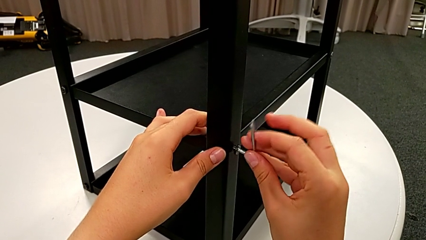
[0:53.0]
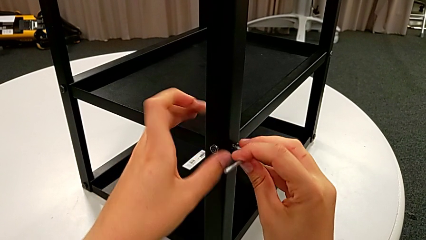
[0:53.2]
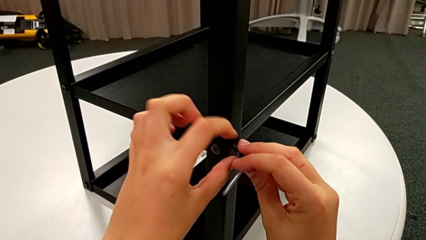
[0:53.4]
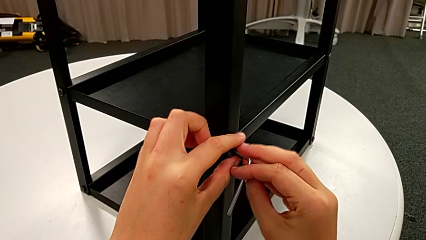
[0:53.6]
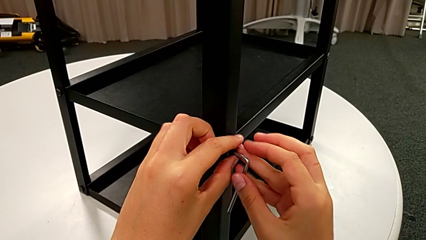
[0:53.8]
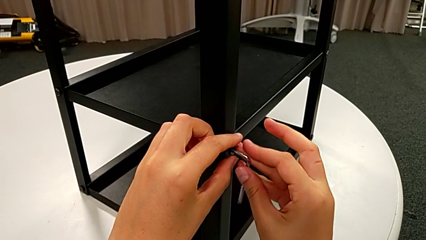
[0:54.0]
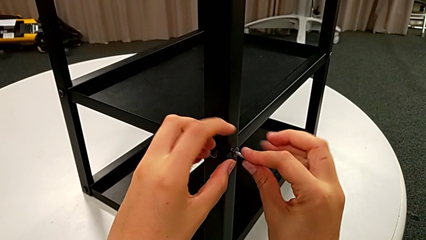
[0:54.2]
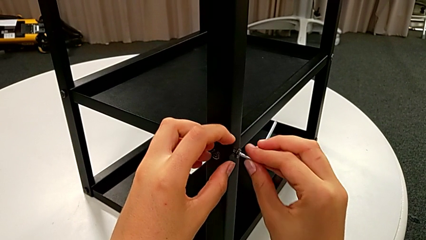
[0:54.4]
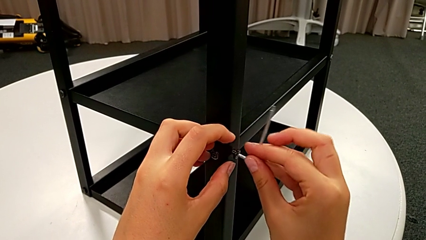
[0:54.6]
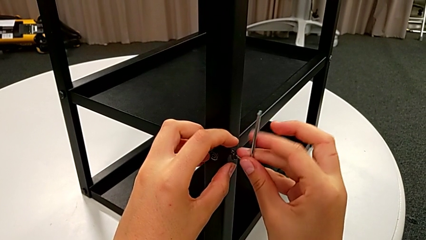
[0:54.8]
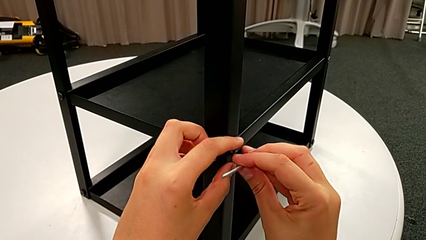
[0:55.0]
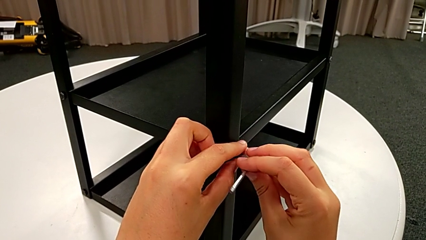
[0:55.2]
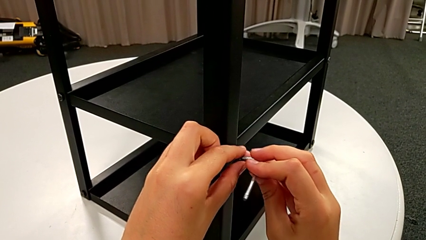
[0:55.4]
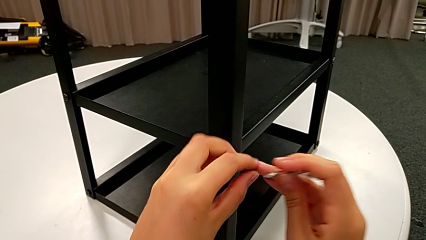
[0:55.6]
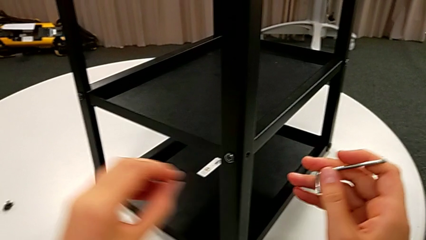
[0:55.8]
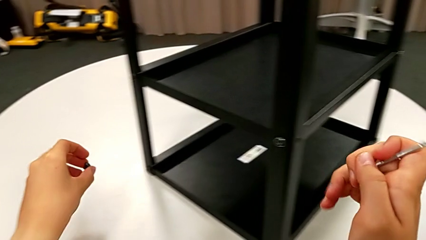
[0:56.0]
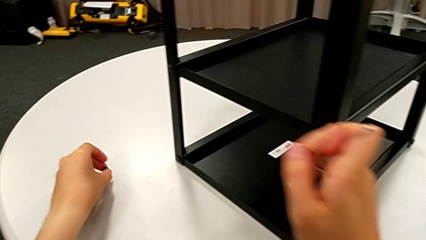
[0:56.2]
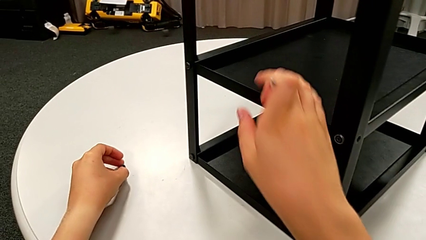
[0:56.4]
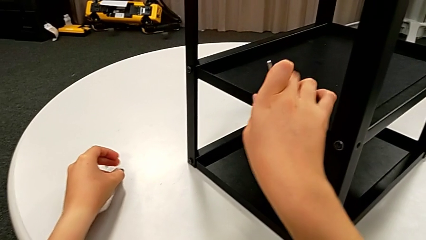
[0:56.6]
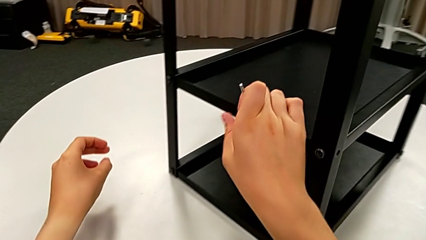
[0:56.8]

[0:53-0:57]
The camera wearer is unscrewing the opposite bottom hex socket head. They withdraw the hex socket head, place it with the left hand and hold the Allen wrench with the right hand.

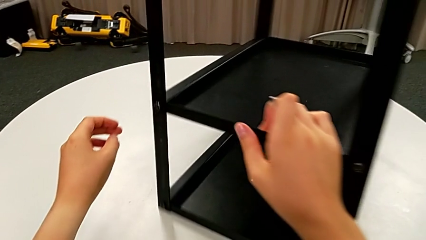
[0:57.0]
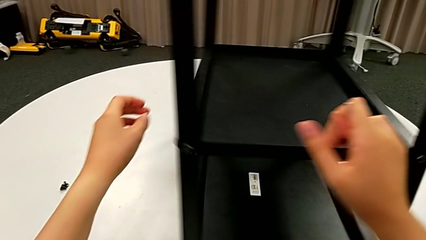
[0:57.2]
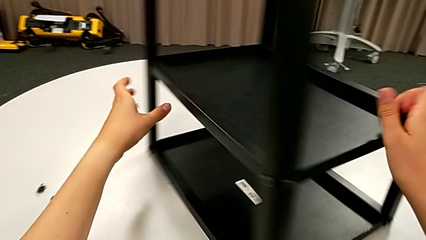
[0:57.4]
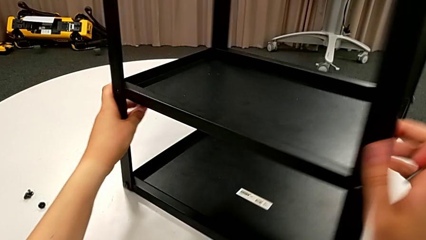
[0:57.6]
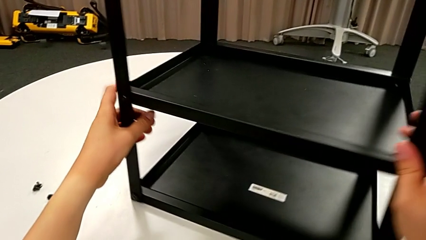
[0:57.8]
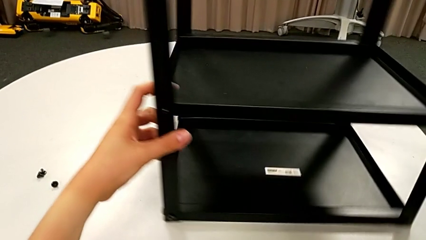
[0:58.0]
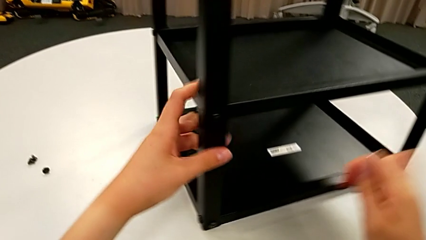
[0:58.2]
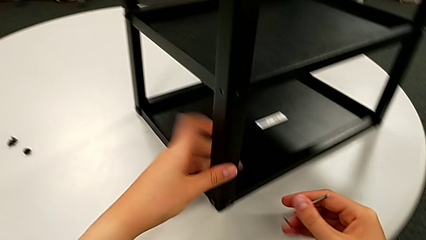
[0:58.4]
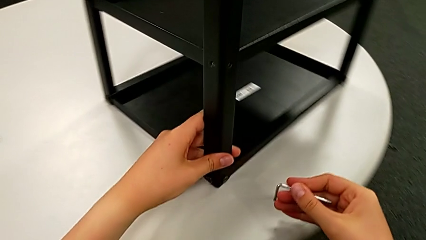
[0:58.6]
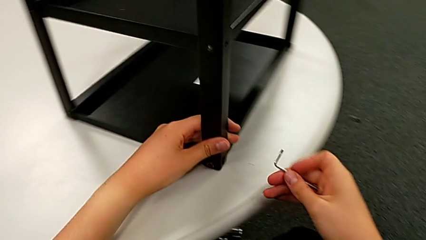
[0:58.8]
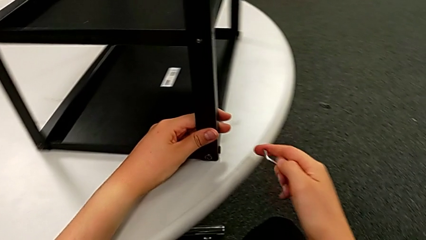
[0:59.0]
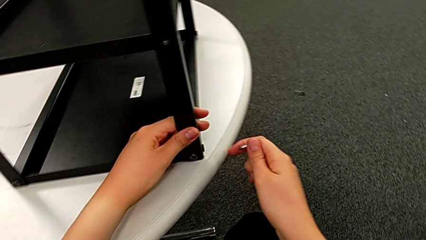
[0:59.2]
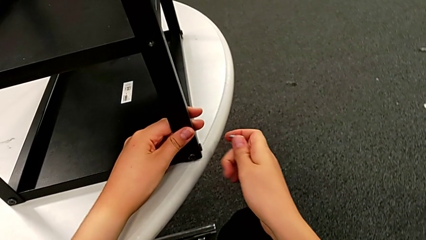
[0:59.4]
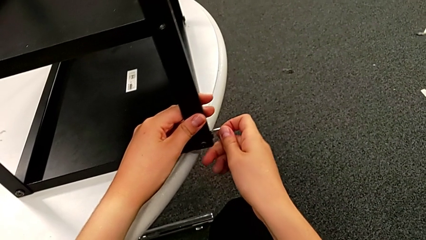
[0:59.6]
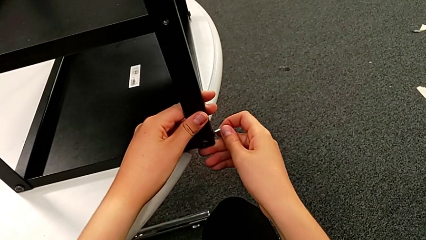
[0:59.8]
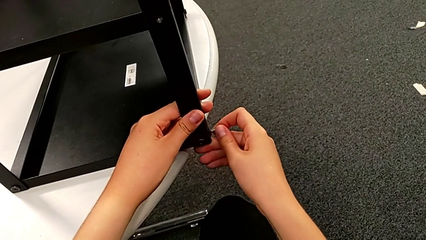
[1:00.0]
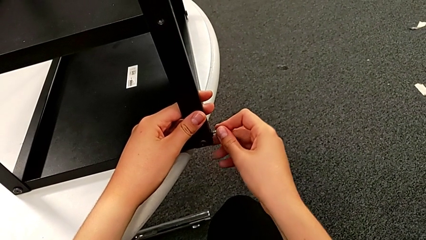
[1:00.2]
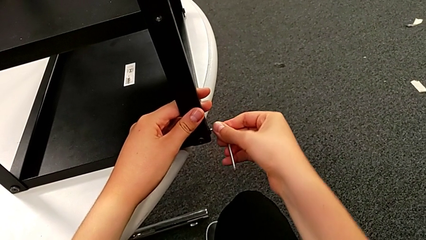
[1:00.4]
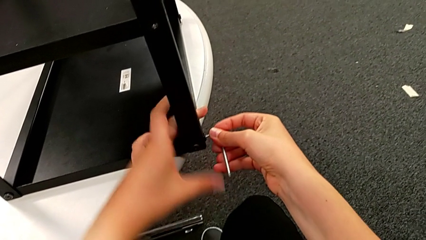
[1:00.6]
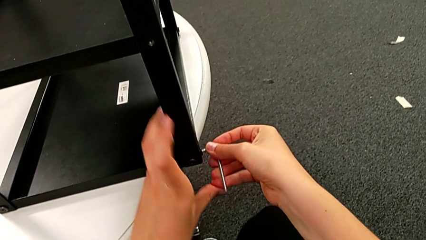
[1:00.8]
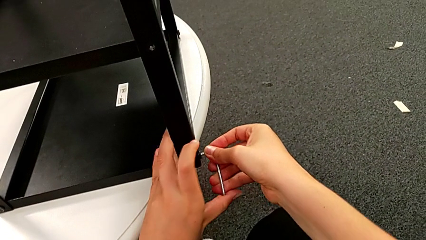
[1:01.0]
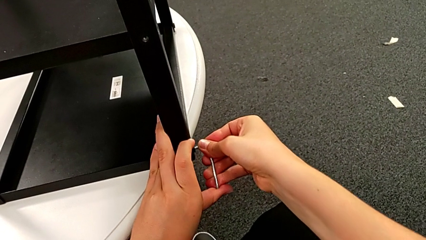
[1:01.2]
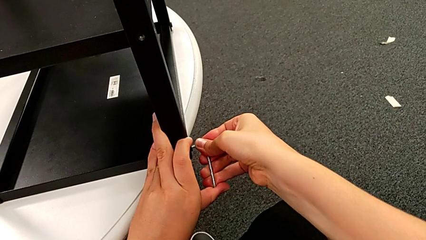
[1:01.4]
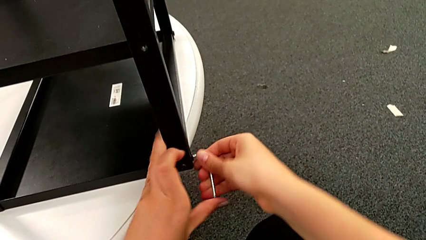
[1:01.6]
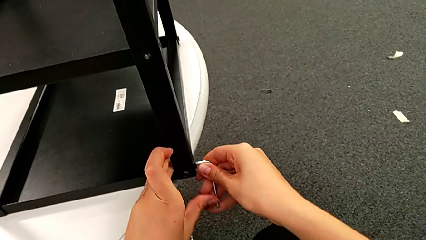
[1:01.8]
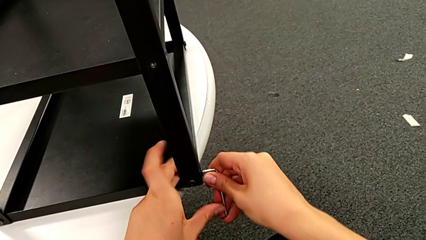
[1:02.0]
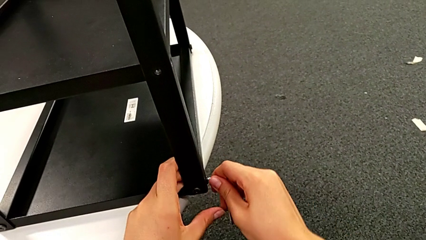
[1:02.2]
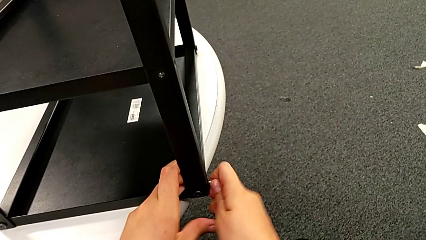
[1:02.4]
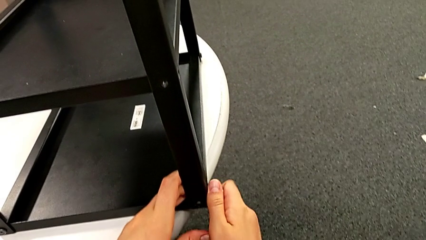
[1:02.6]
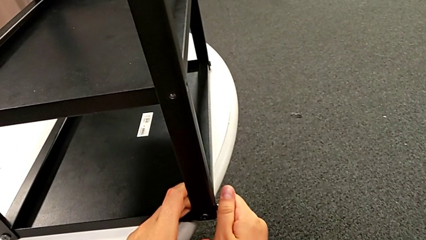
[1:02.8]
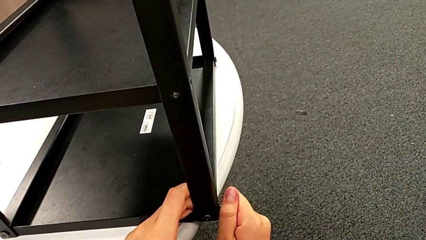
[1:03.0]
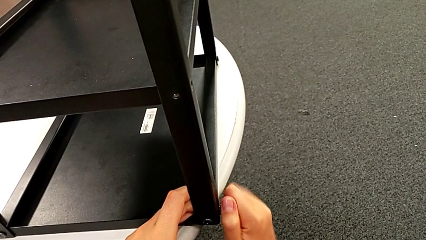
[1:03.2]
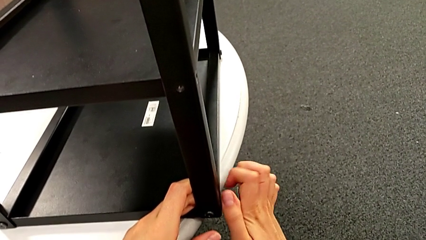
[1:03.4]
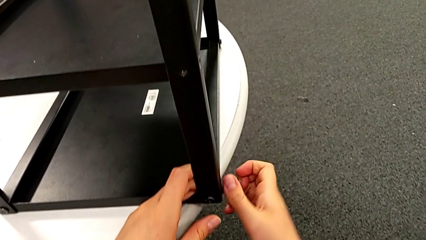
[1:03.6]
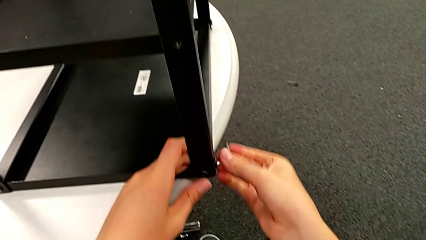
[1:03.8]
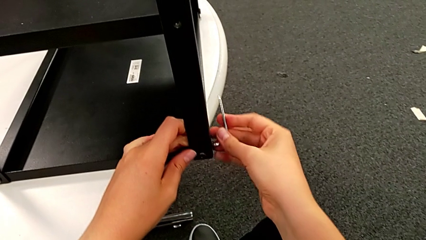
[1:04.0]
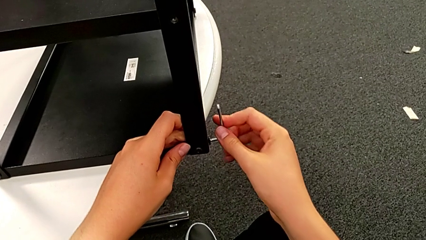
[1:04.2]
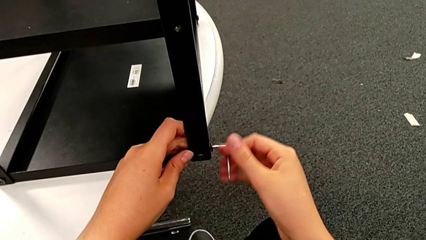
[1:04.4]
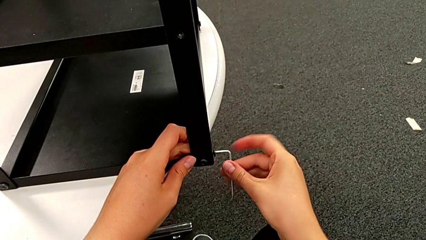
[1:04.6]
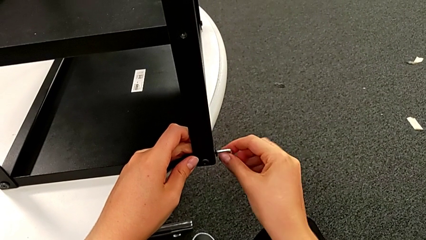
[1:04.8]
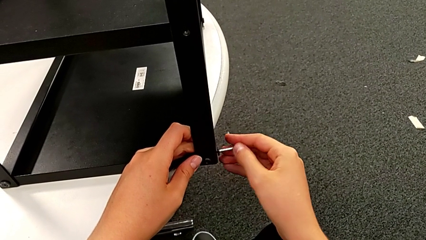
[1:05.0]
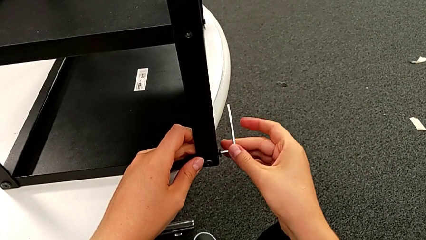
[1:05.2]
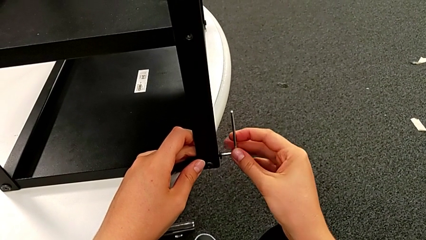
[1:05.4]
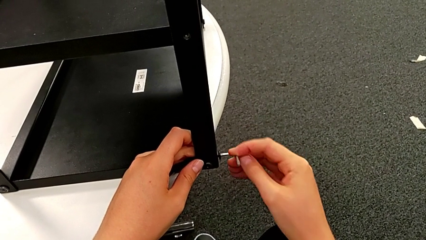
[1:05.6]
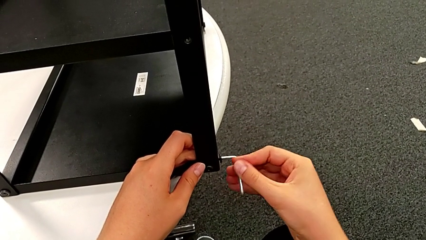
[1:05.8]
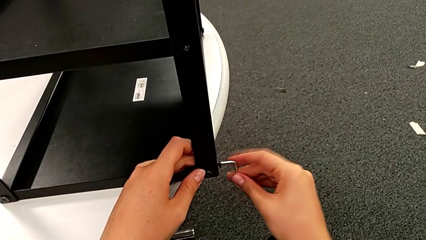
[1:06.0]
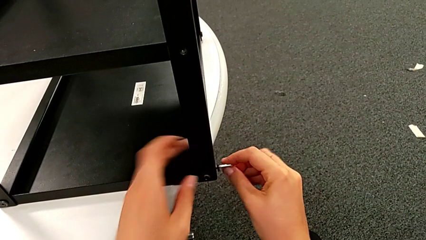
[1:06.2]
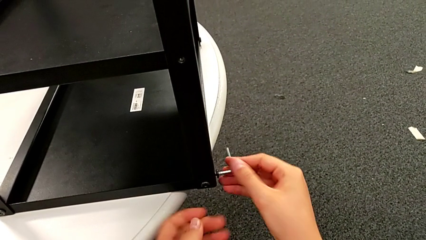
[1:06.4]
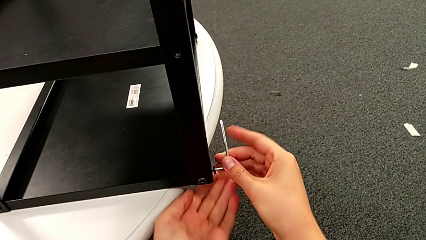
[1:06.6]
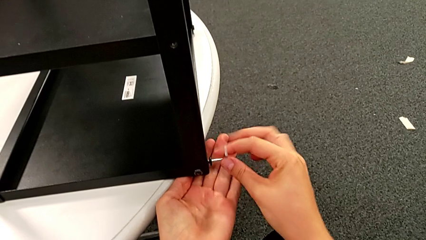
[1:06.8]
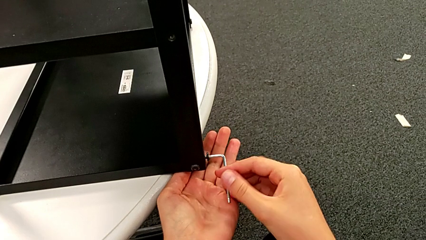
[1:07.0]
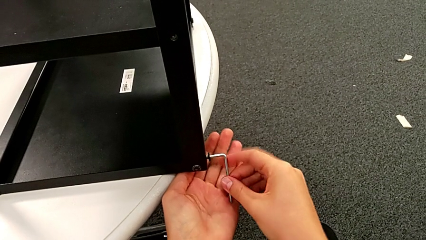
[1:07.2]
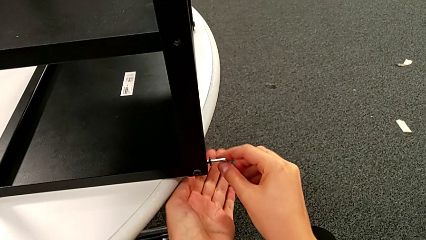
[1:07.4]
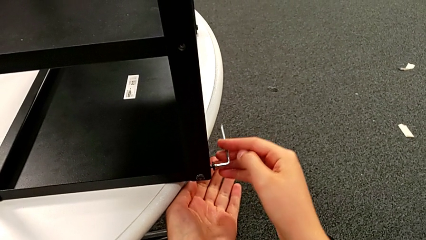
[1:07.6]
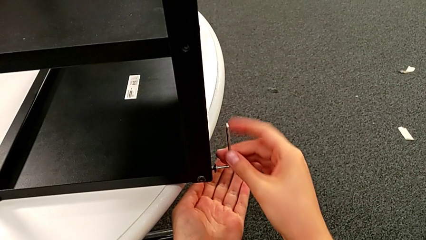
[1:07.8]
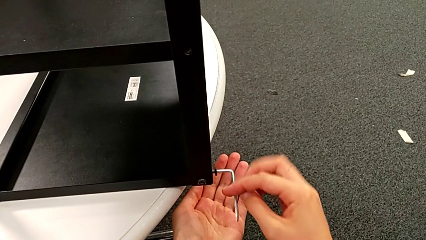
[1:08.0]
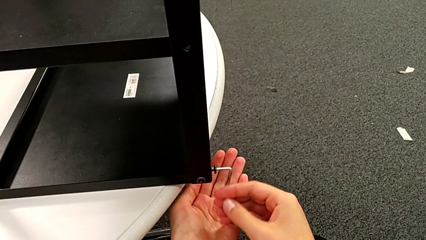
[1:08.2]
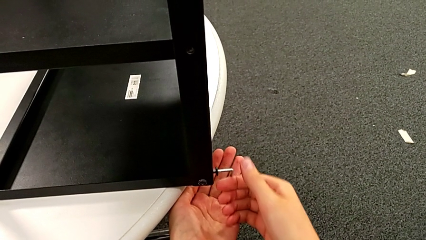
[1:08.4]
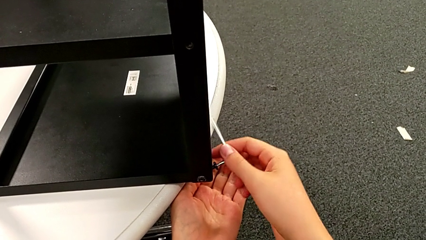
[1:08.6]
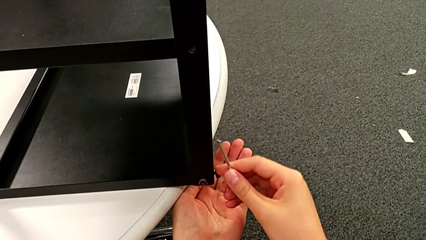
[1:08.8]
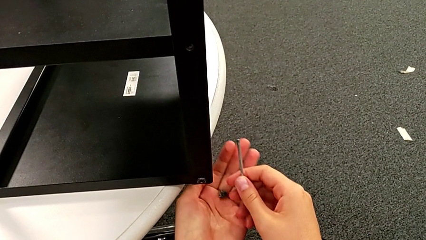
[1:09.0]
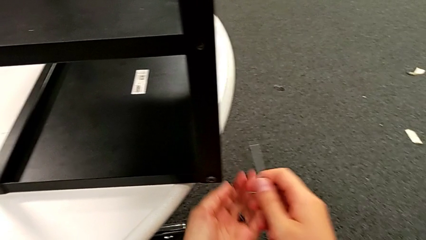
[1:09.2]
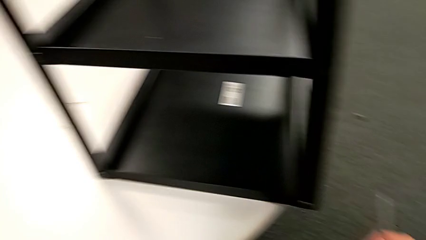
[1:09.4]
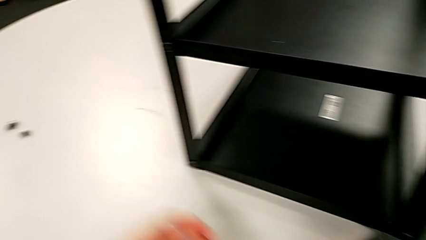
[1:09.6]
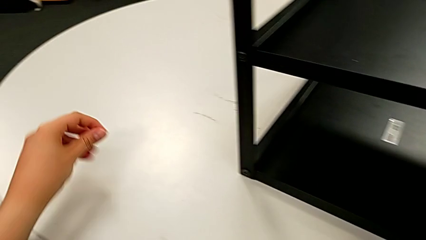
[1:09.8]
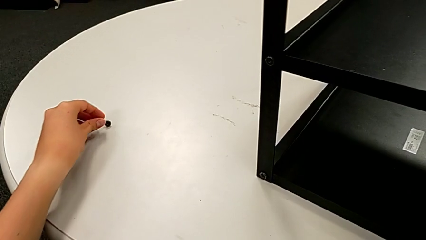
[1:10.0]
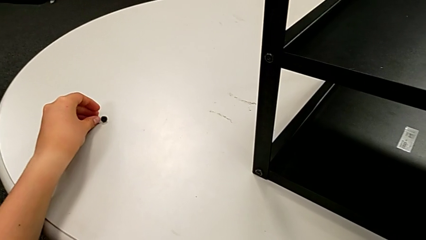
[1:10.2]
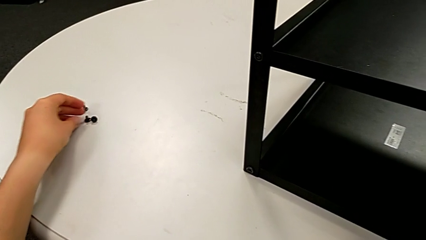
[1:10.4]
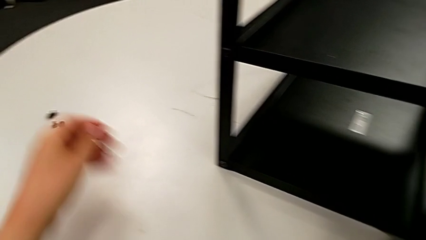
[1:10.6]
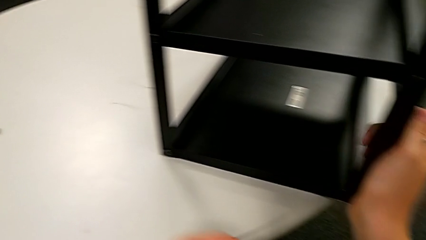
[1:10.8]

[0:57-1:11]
The camera wearer is disassembling the first leg. They rotate the nightstand, insert the Allen wrench, unscrew the hex socket head, withdraw it and place it.
